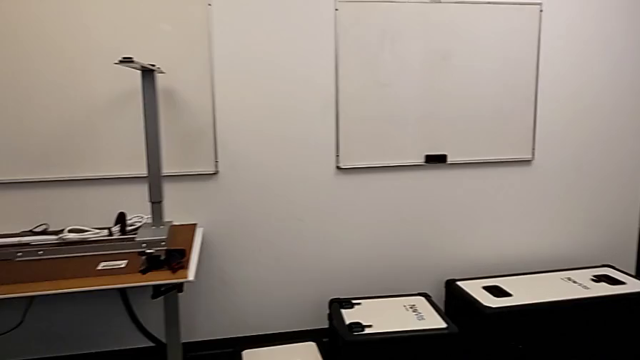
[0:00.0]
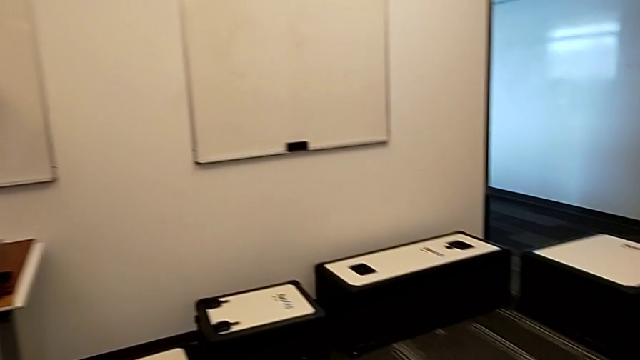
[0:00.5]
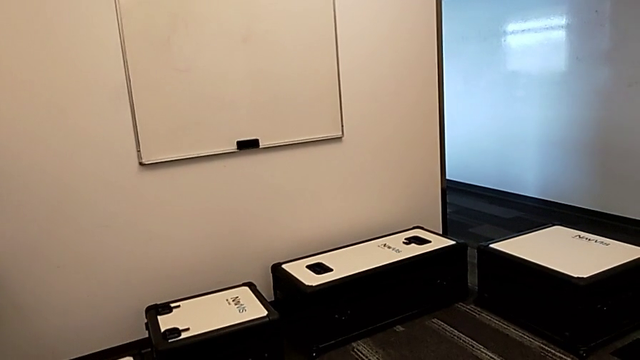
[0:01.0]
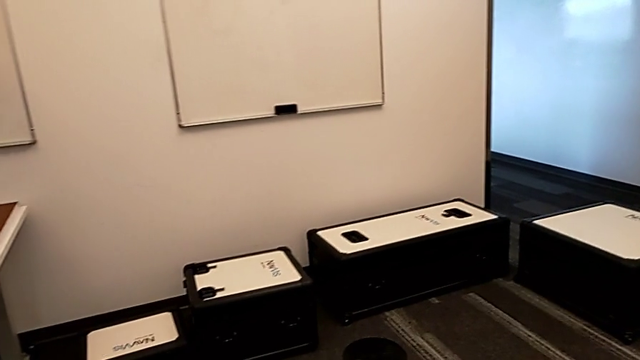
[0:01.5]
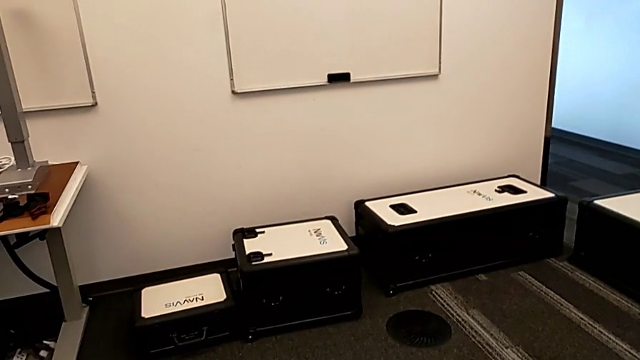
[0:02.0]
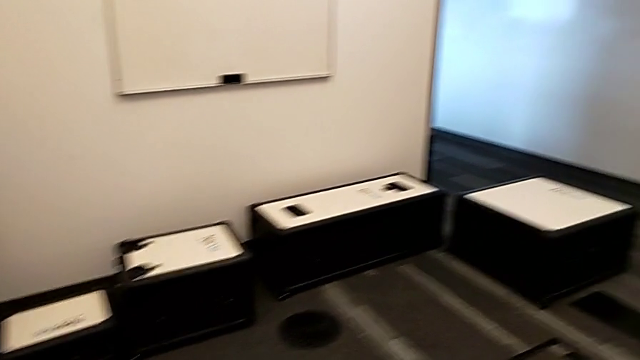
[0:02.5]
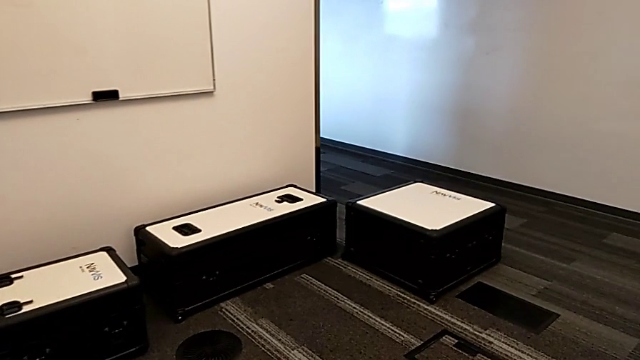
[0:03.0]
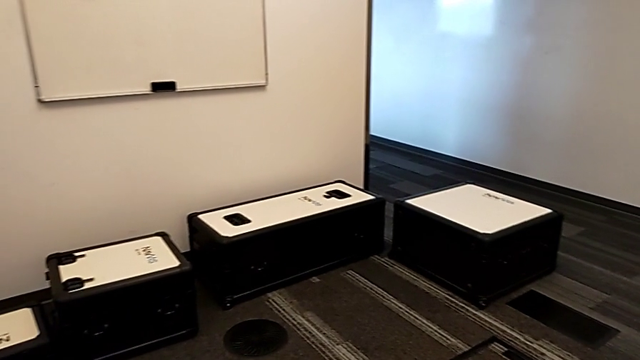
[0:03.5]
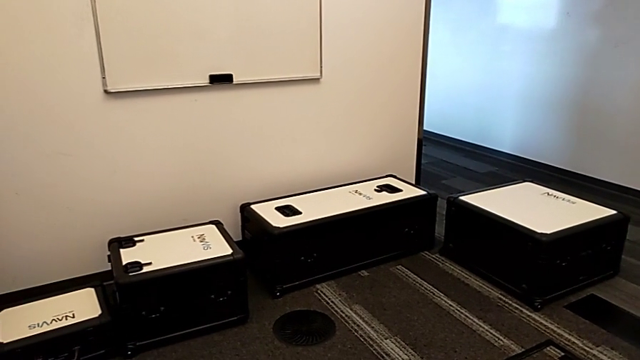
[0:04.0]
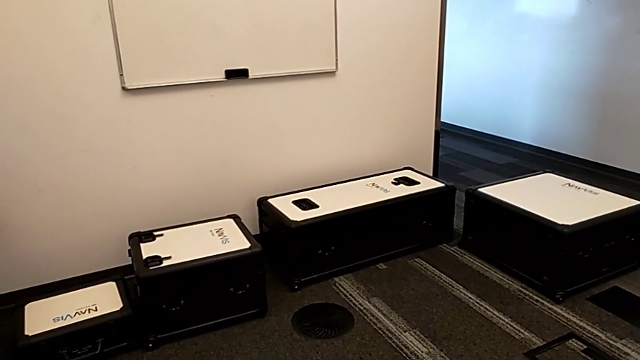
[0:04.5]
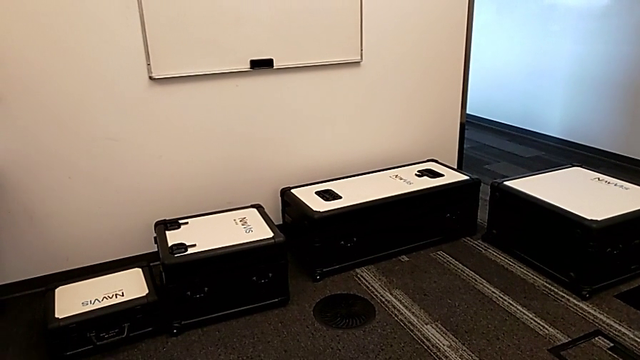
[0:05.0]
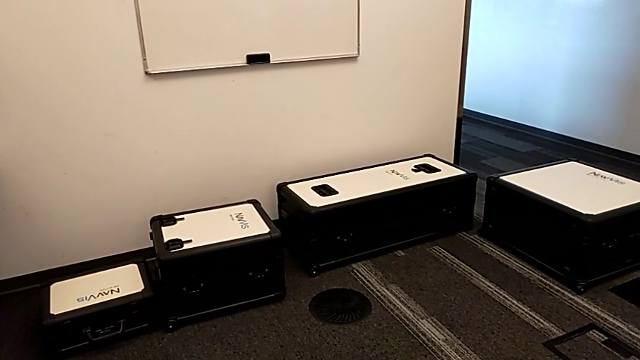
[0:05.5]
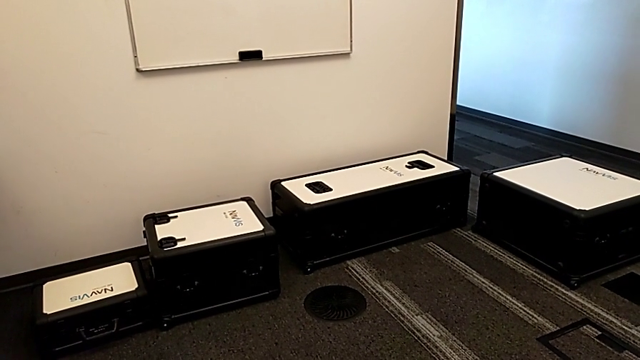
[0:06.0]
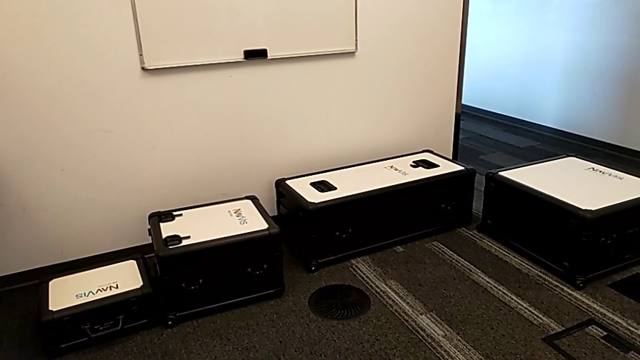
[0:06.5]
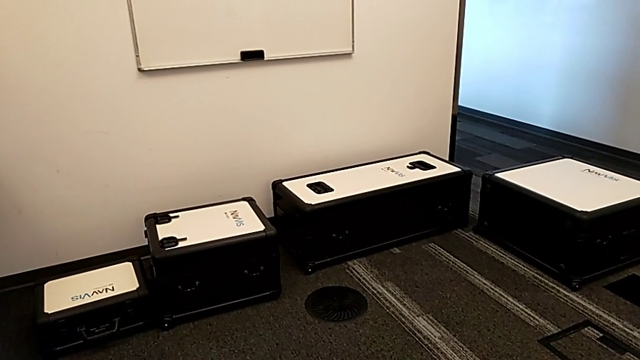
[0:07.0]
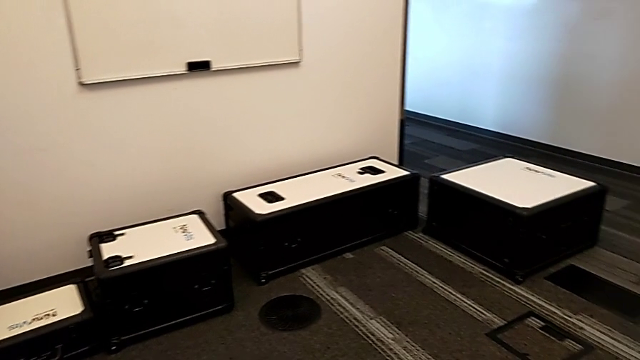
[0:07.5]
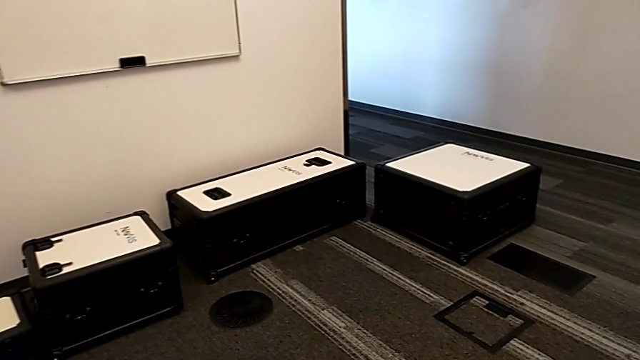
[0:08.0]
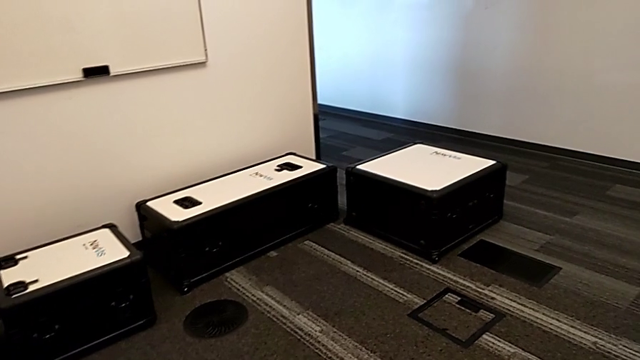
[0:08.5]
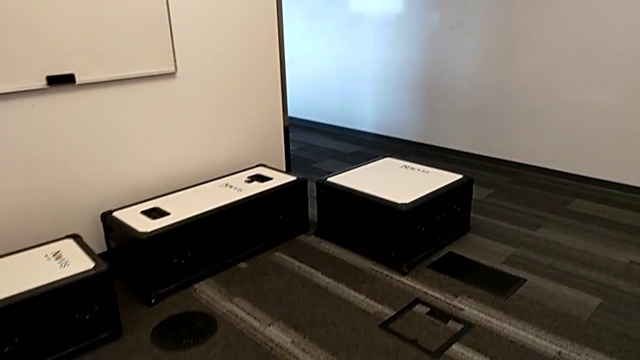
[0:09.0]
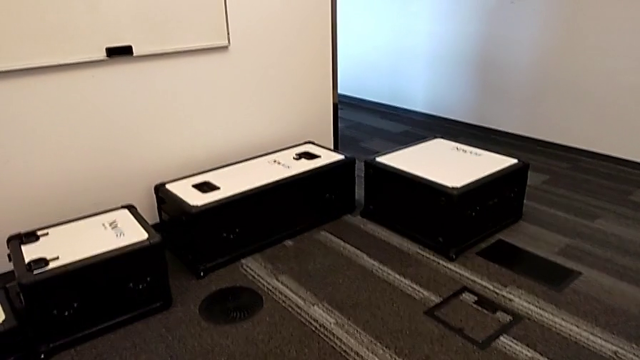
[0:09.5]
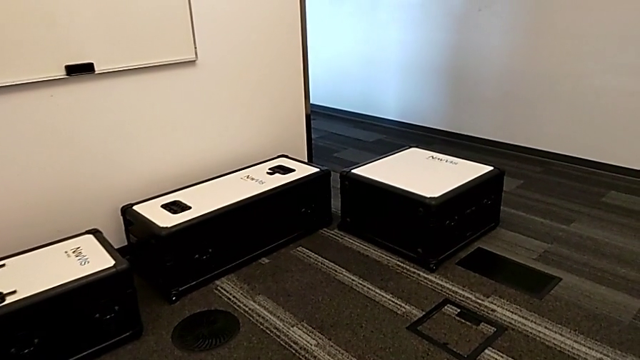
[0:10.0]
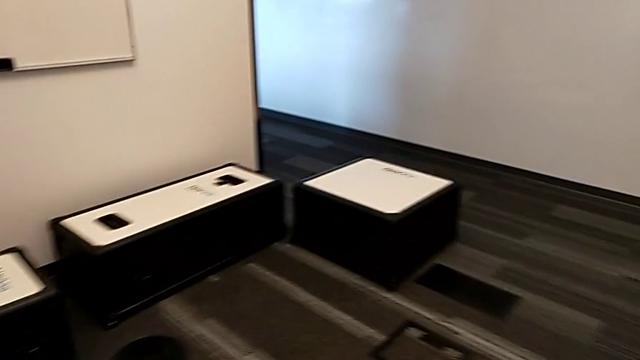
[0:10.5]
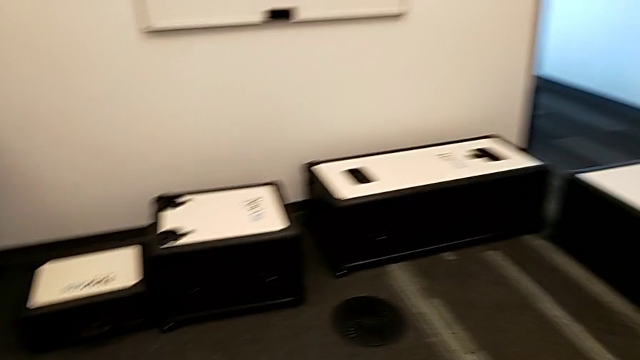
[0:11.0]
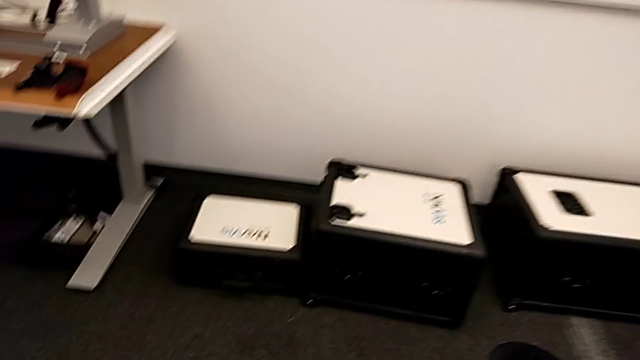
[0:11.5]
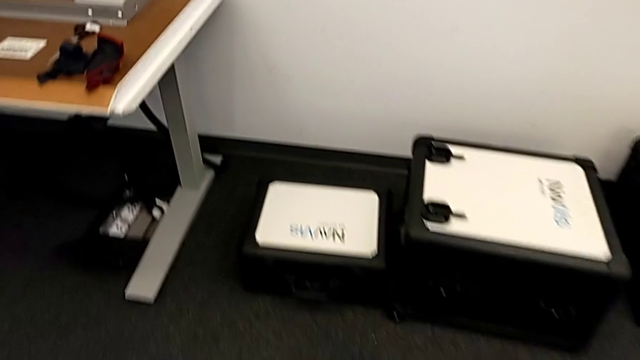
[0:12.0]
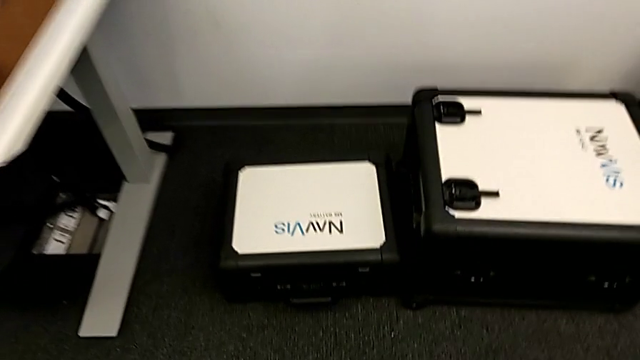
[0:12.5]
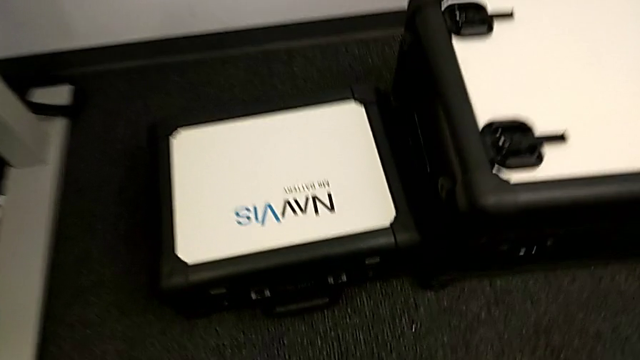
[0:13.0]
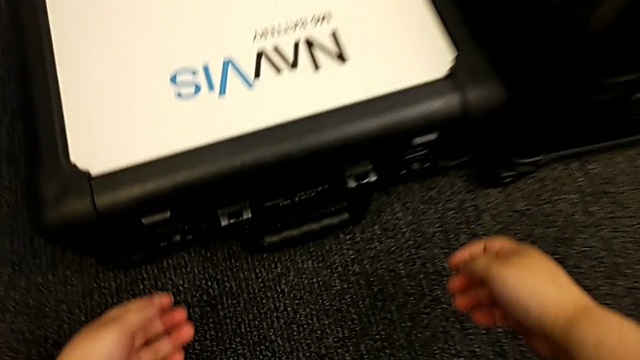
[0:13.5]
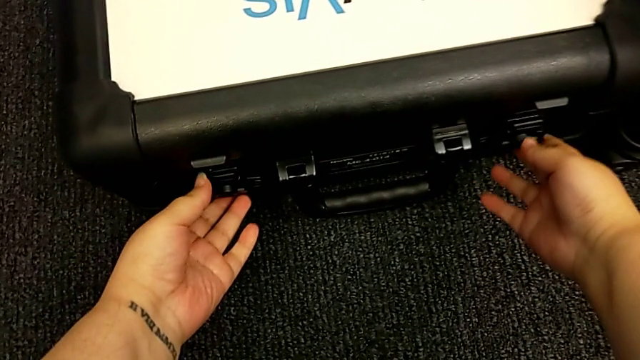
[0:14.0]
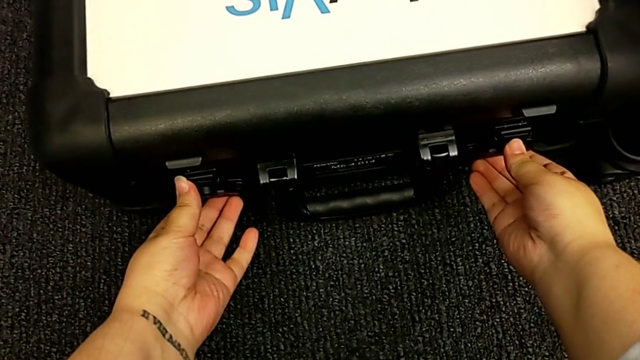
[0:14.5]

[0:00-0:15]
The camera wearer is opening the boxes. They begin to open the box.

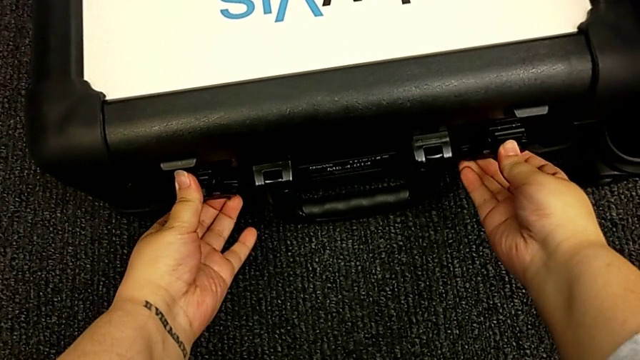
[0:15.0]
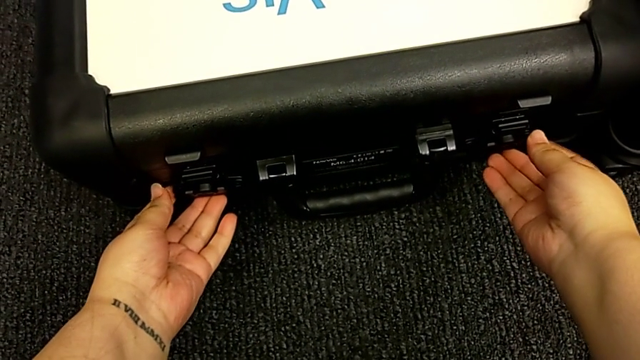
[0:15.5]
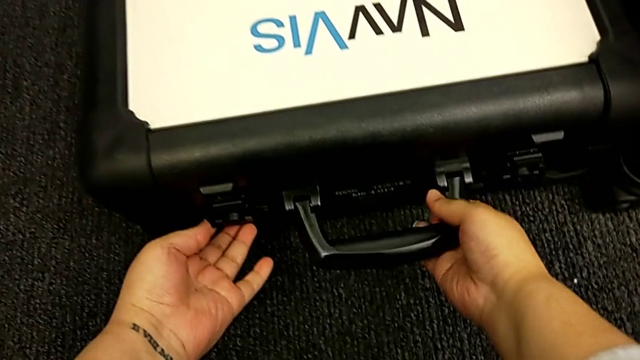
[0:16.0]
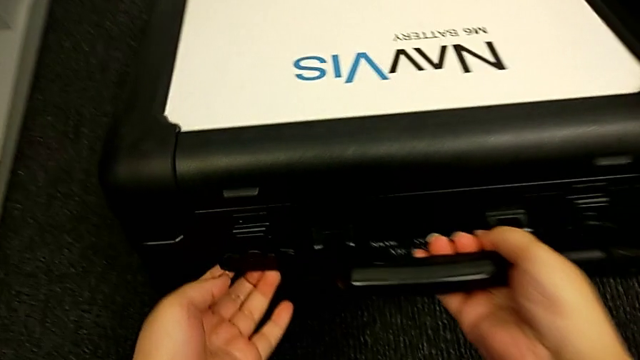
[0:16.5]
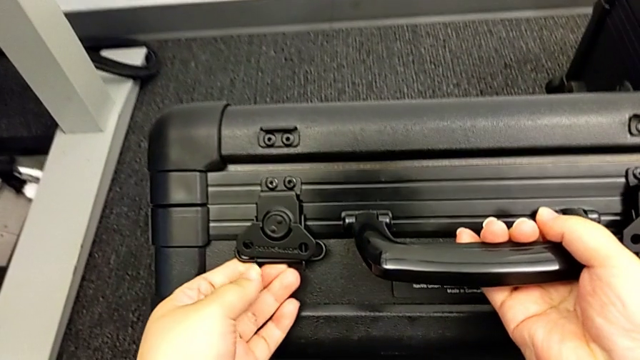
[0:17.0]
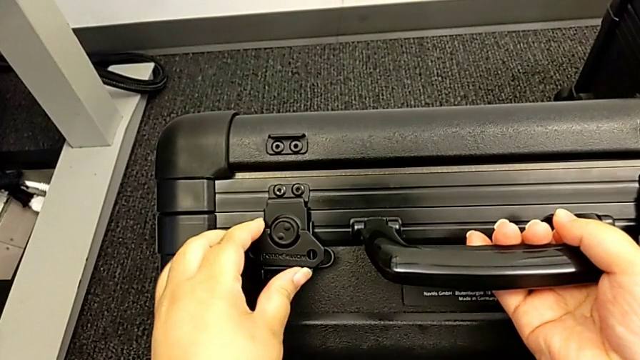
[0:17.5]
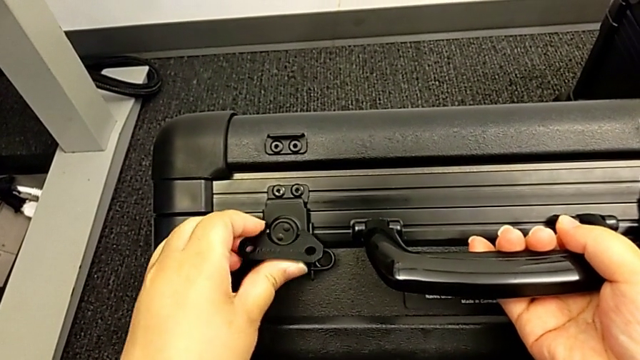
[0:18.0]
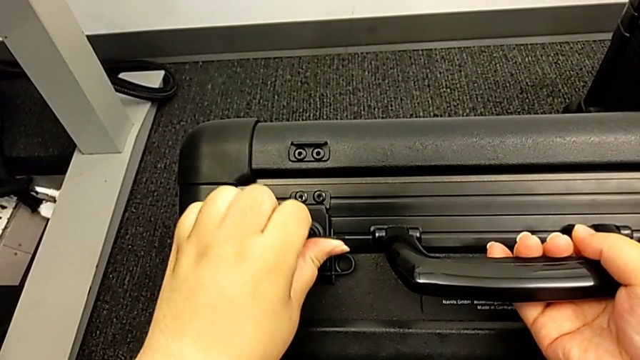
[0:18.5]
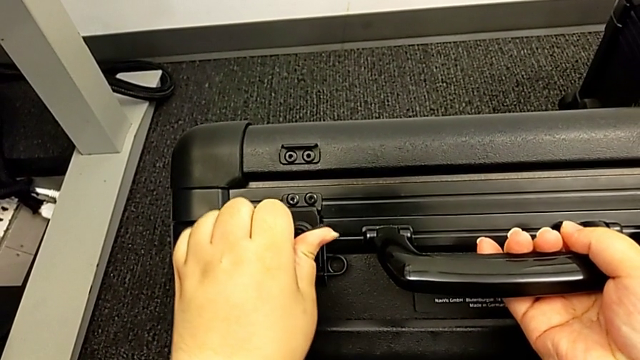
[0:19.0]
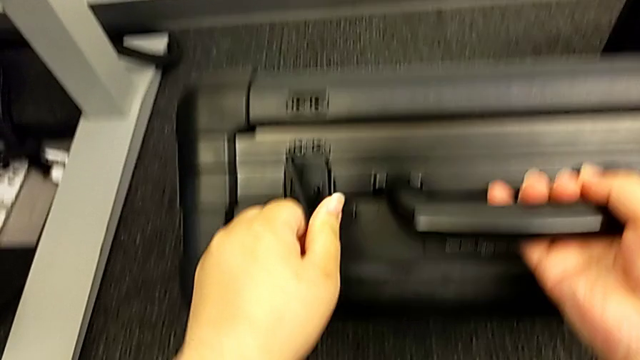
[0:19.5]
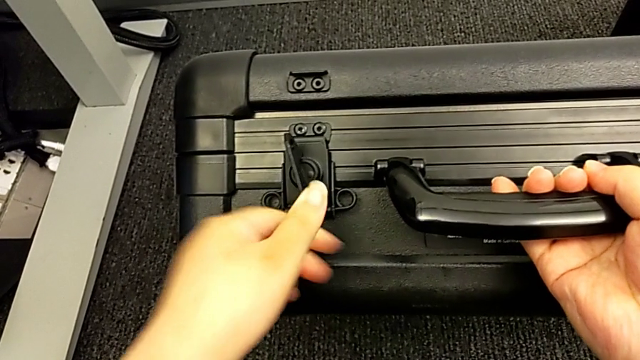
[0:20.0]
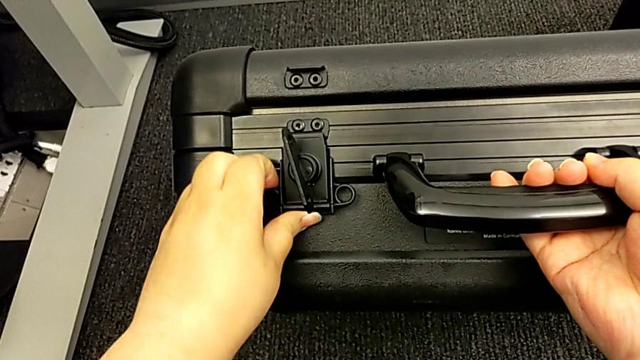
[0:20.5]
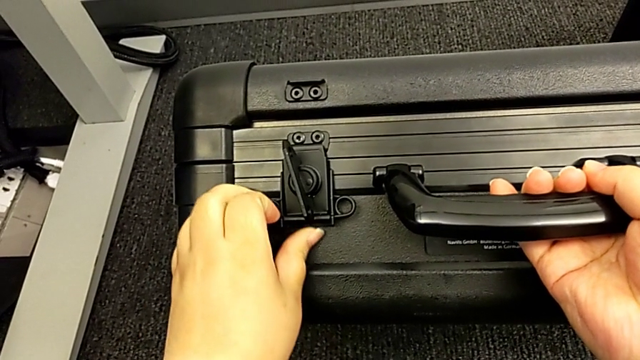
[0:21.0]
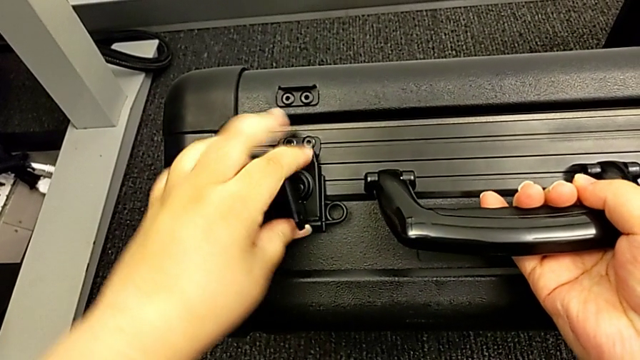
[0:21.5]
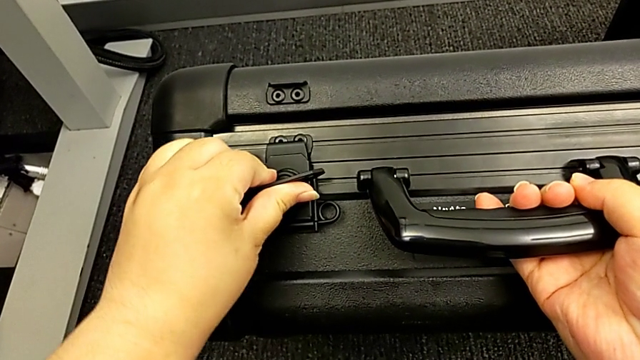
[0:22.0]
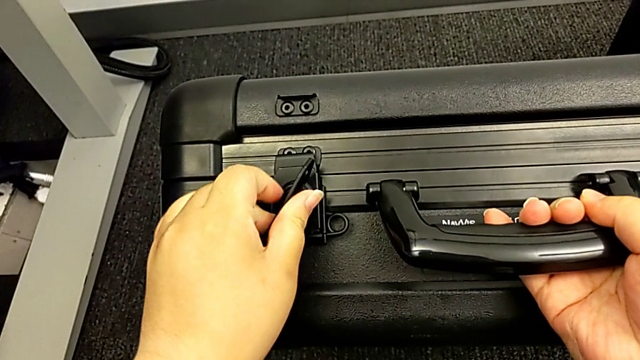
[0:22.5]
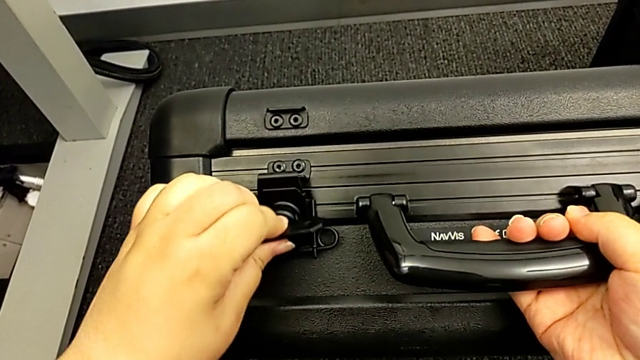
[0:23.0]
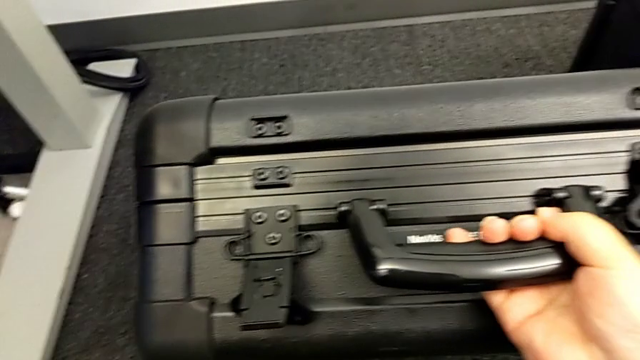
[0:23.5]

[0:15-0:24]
The camera wearer is opening the boxes. They stand the first box and unlock the first box lock.
